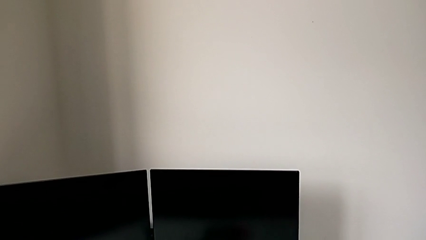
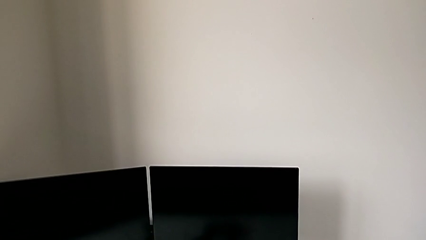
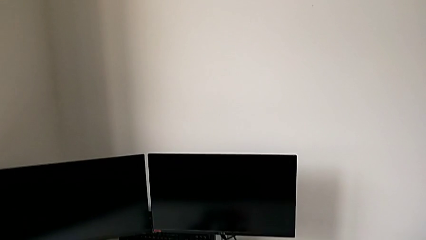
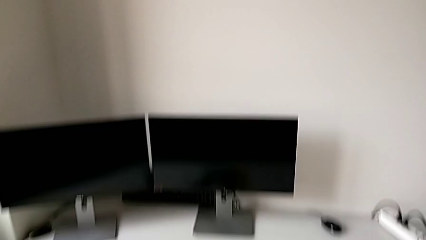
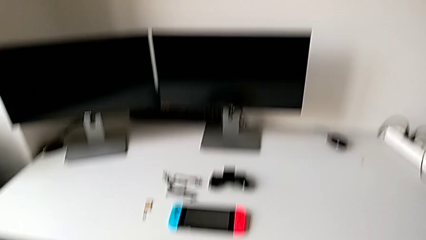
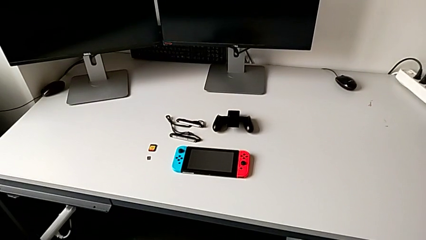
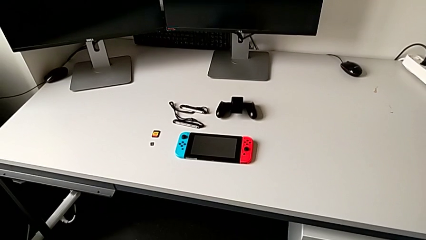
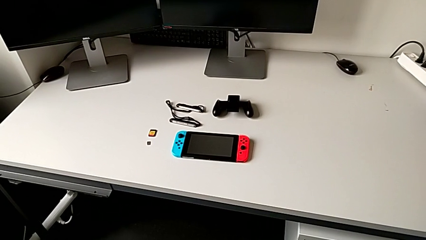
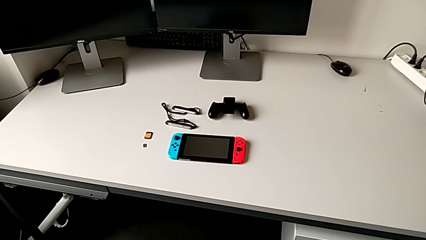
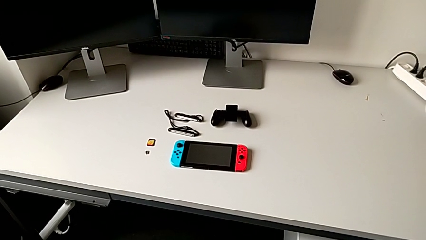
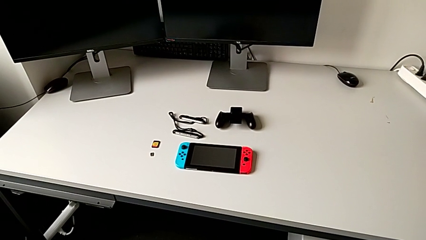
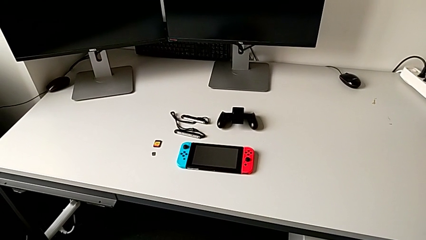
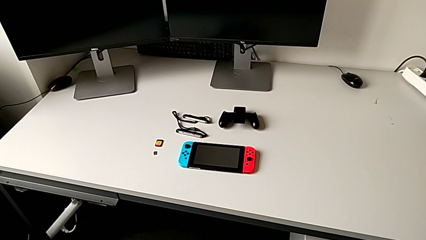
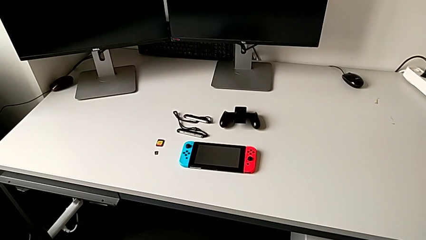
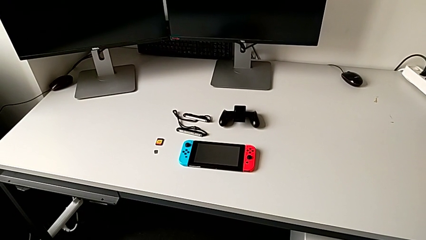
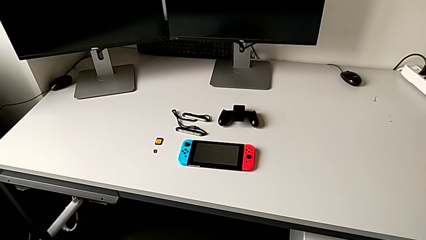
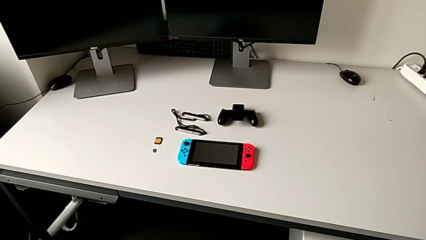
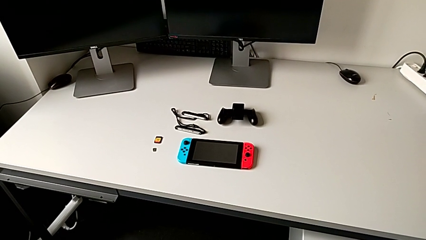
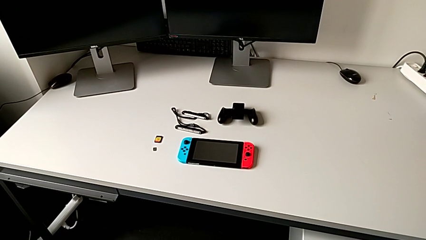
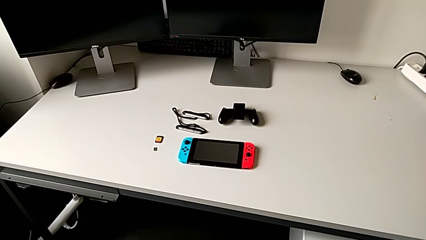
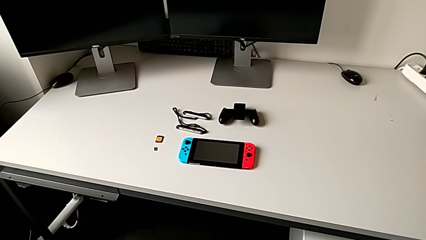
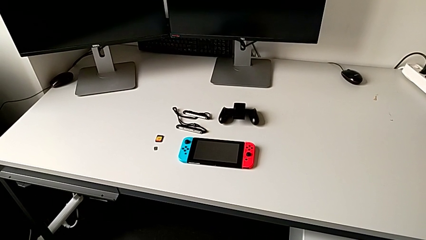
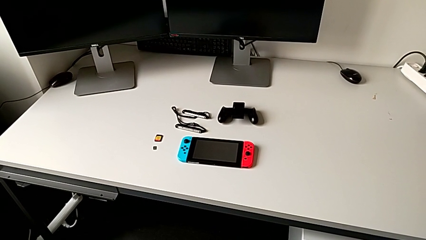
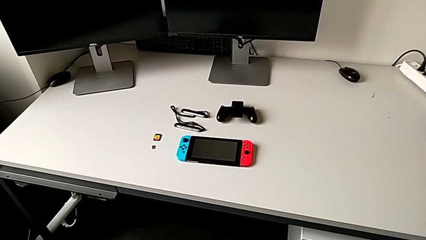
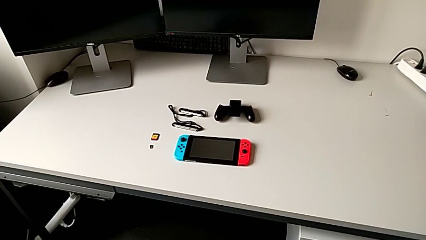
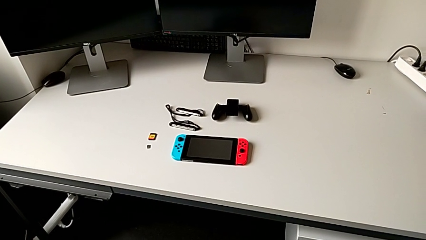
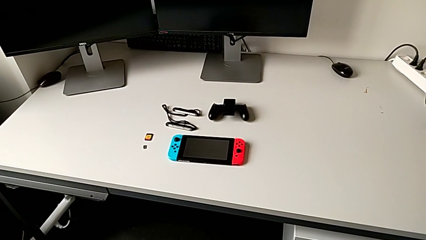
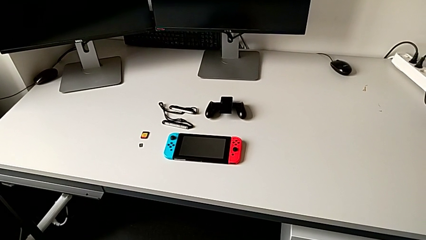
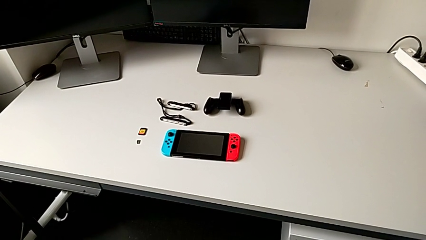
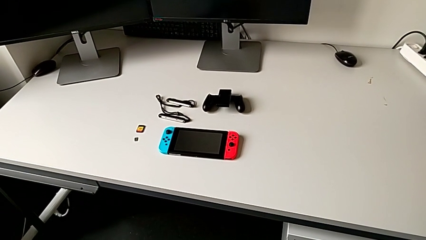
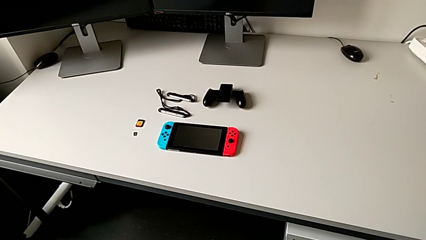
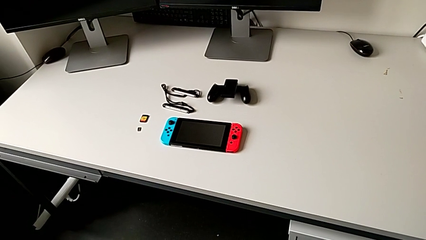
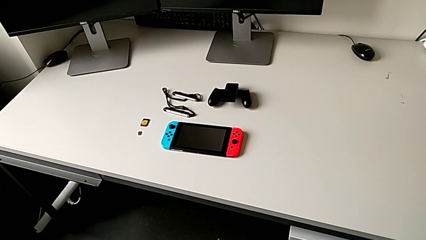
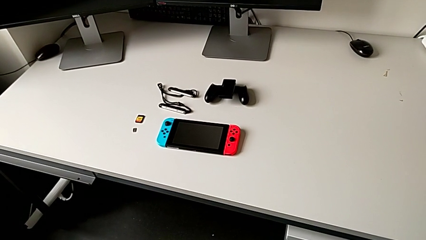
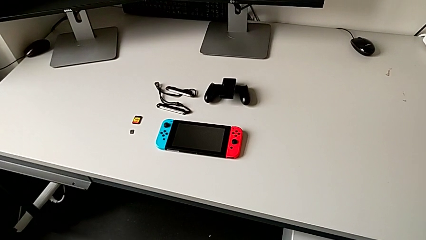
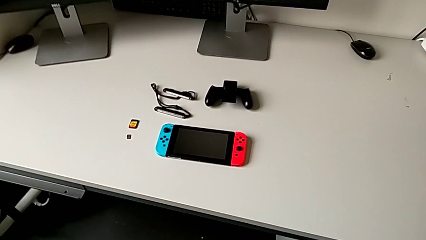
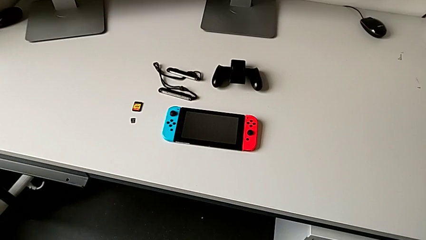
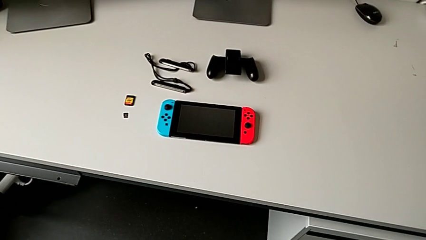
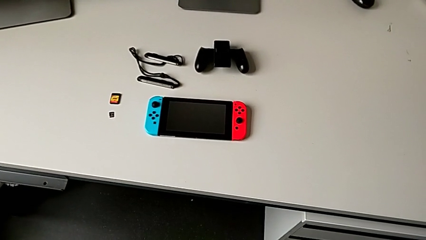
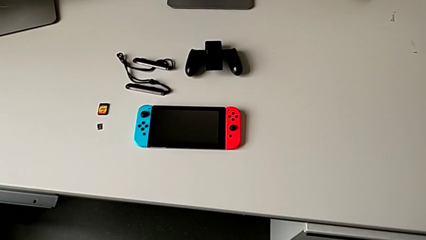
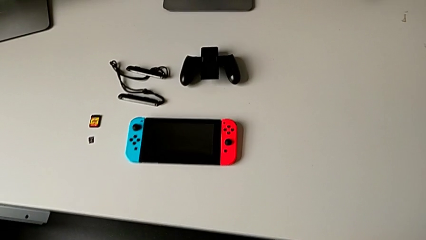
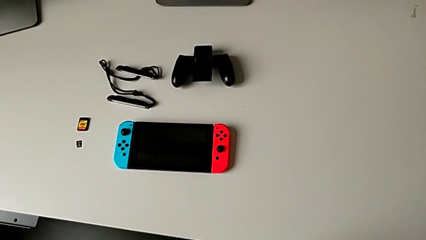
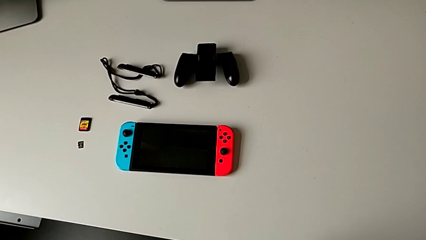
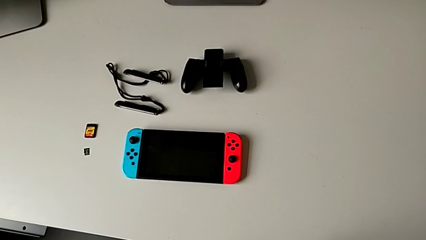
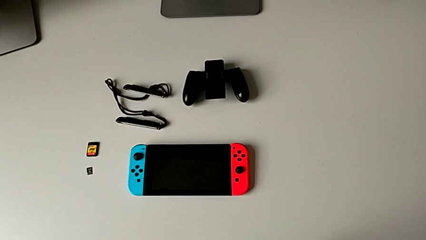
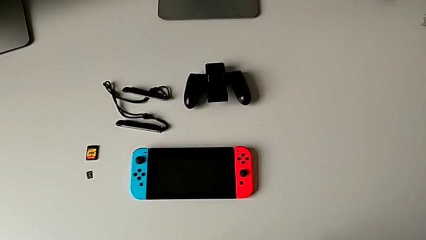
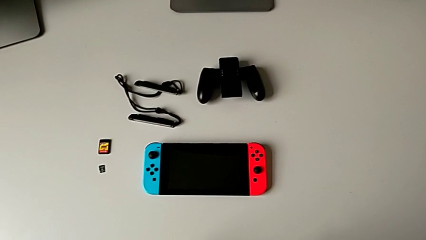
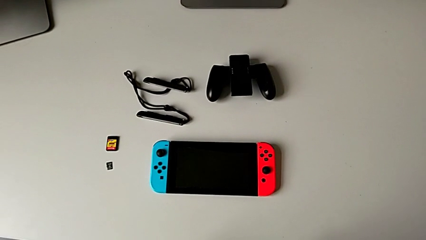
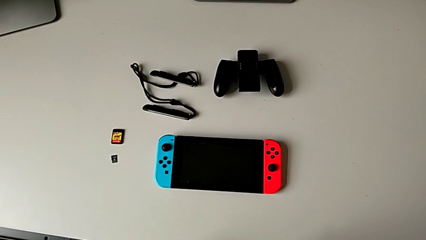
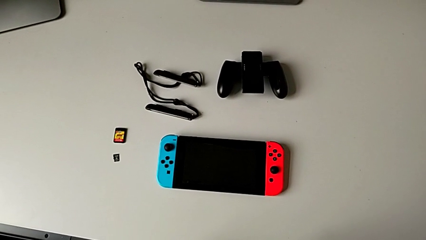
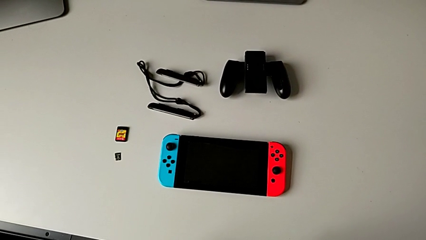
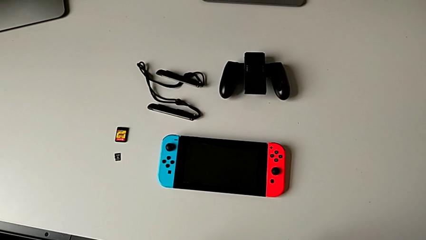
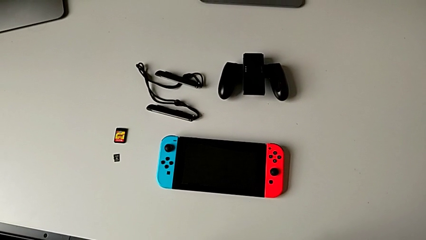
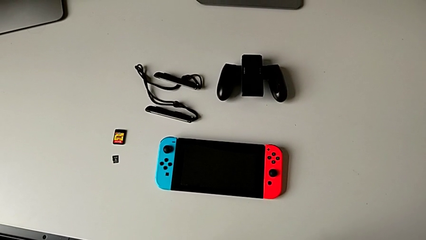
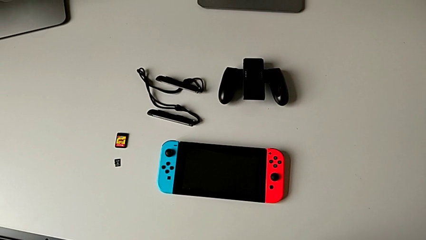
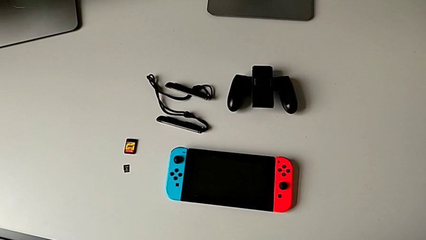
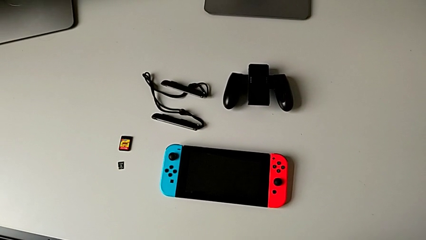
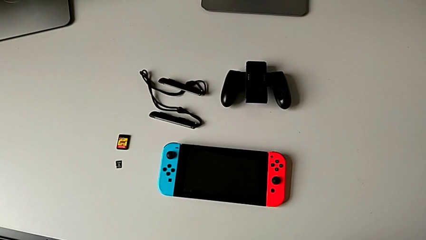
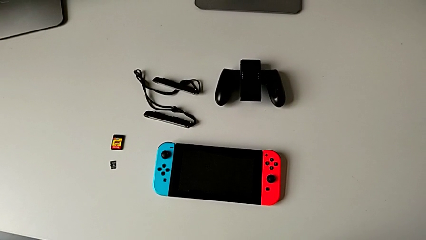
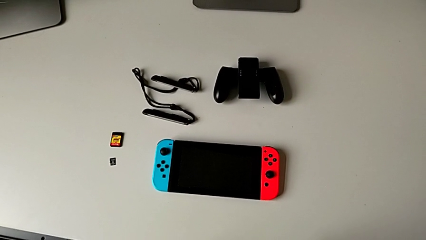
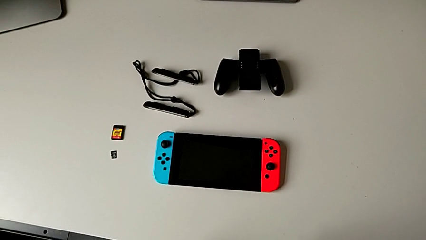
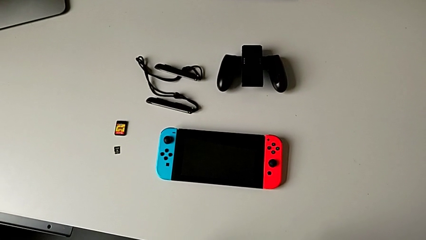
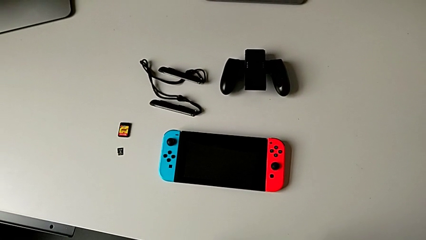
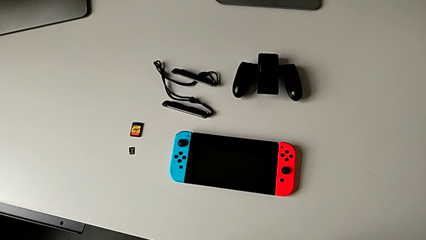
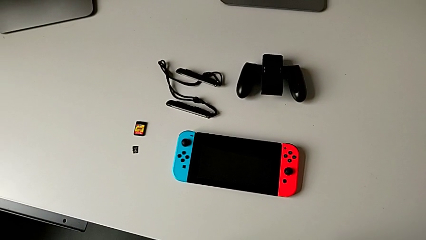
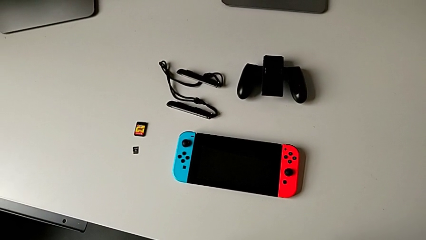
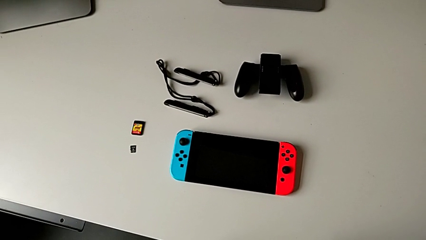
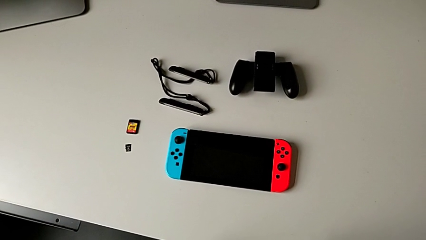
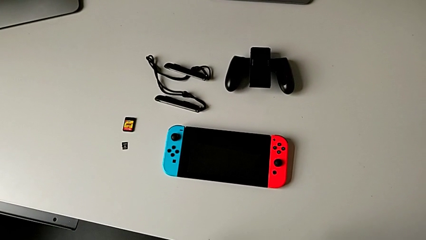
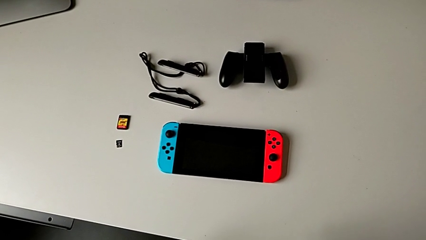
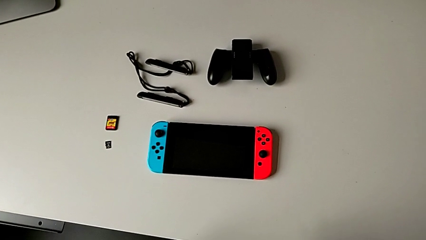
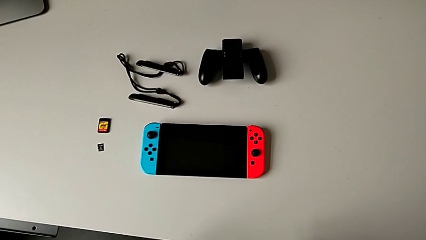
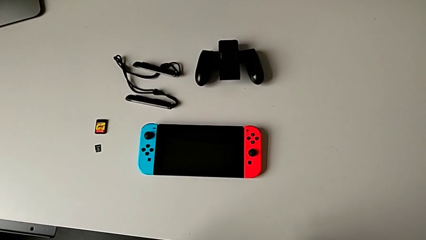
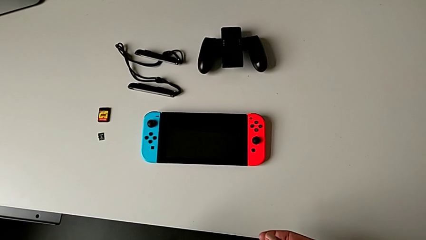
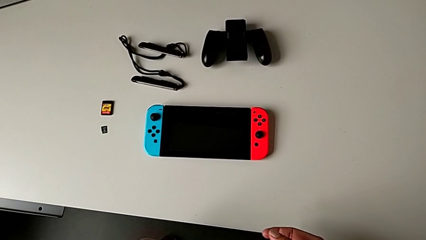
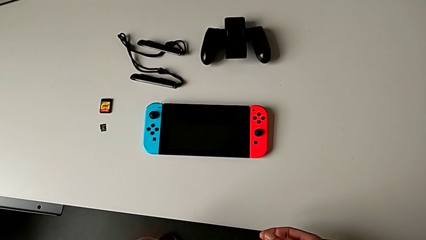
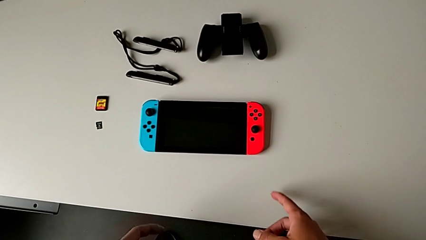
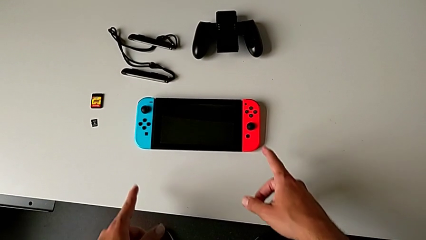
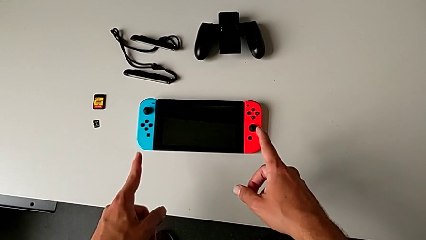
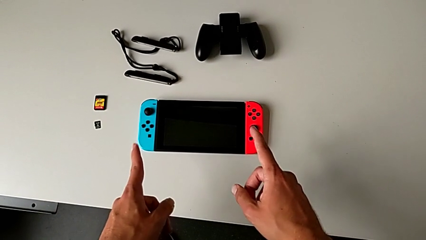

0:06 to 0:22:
The camera wearer inspects the Nintendo Switch components on the table.
